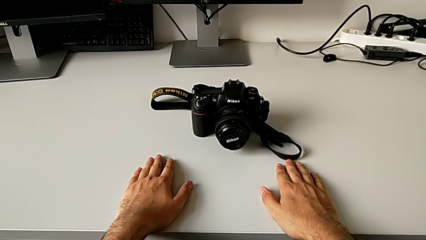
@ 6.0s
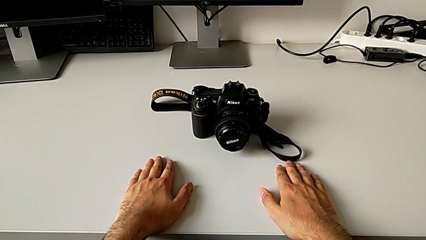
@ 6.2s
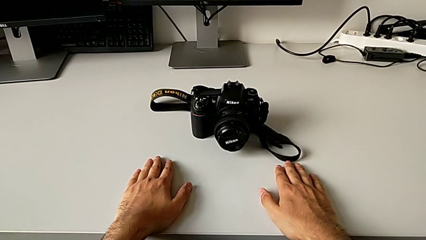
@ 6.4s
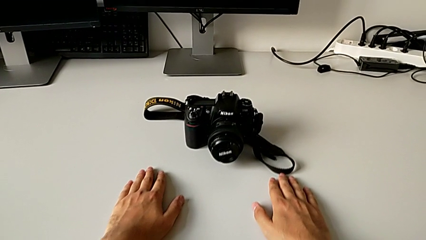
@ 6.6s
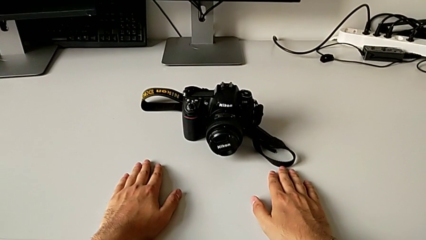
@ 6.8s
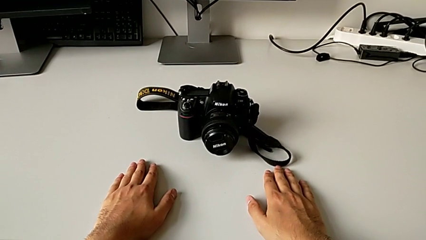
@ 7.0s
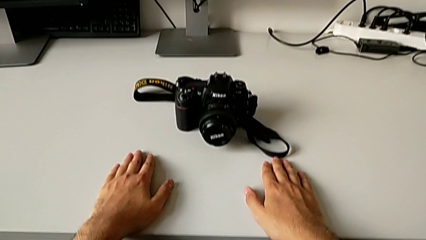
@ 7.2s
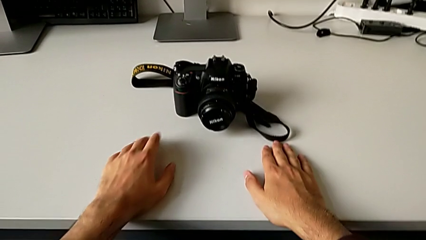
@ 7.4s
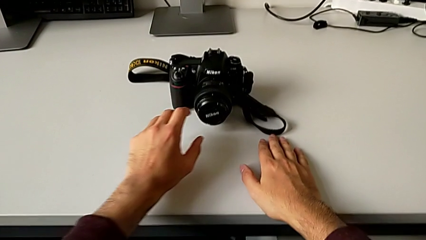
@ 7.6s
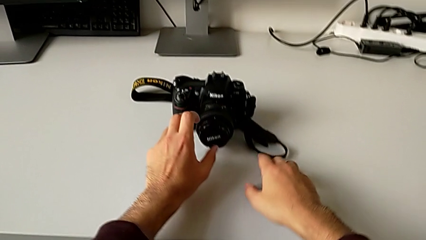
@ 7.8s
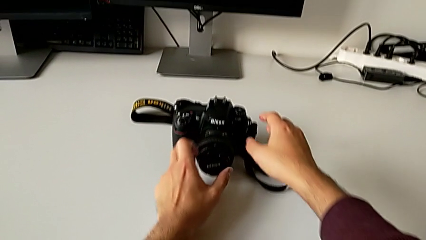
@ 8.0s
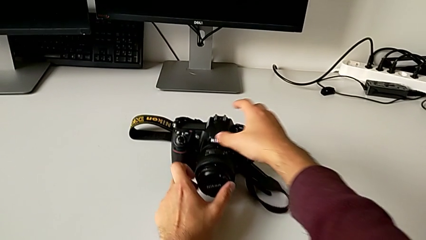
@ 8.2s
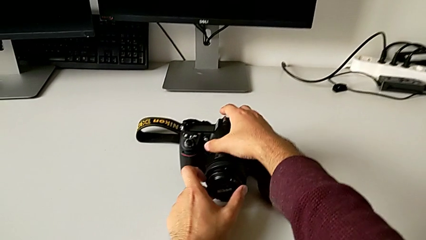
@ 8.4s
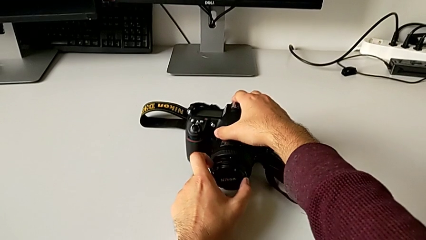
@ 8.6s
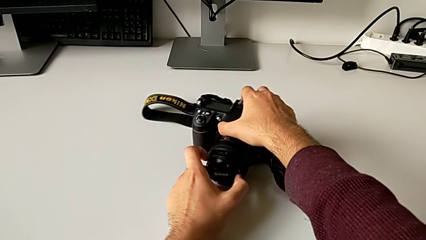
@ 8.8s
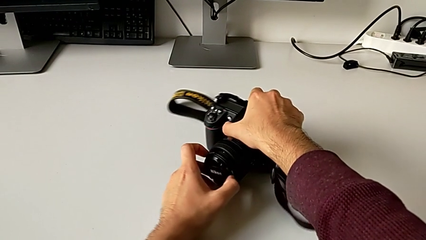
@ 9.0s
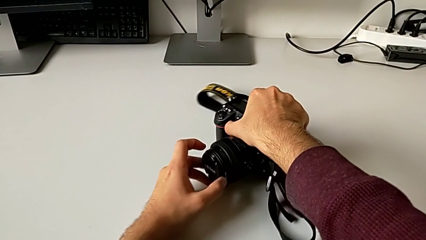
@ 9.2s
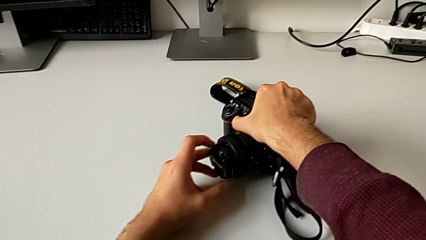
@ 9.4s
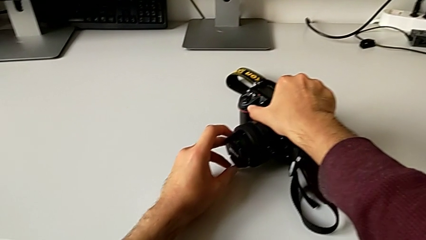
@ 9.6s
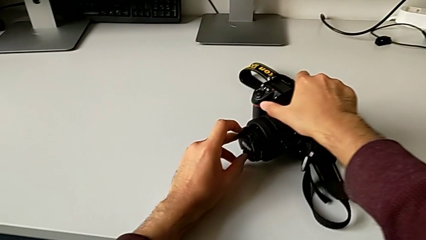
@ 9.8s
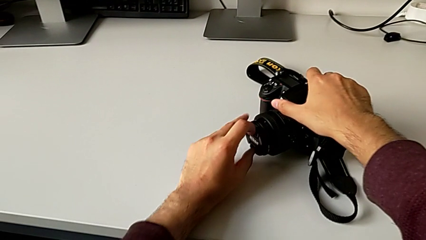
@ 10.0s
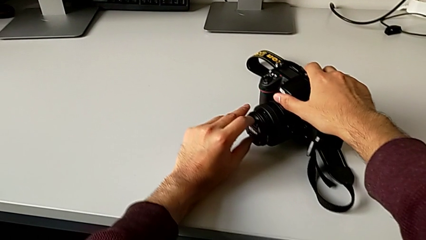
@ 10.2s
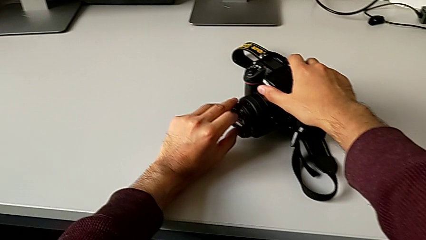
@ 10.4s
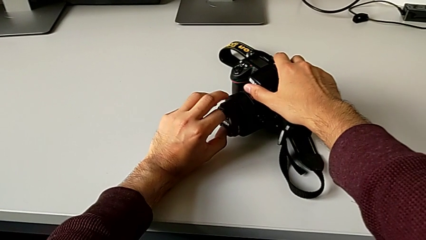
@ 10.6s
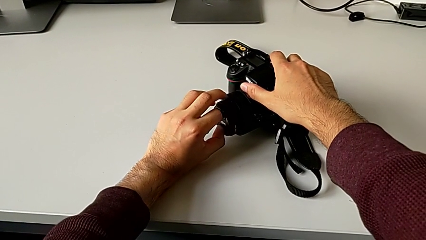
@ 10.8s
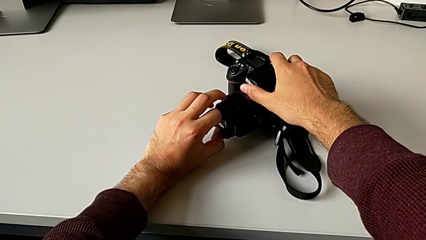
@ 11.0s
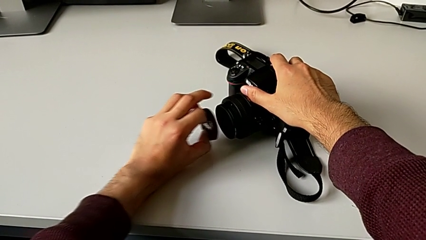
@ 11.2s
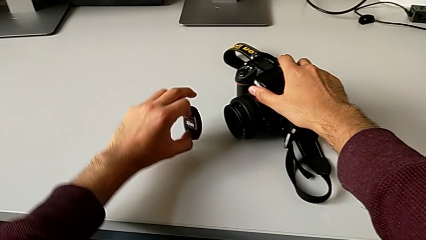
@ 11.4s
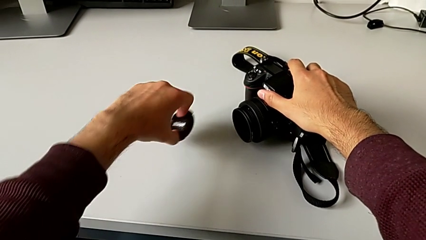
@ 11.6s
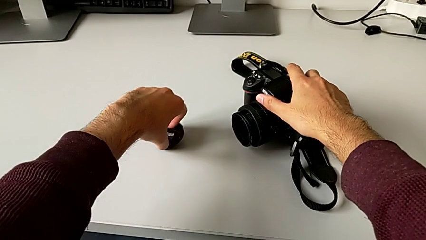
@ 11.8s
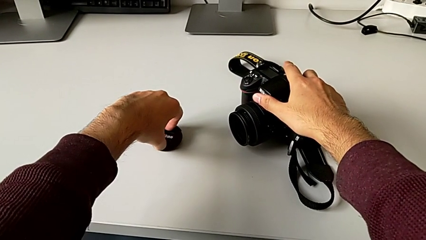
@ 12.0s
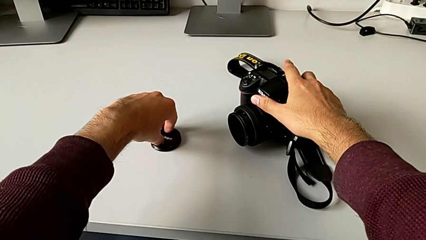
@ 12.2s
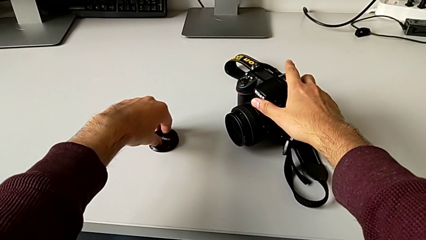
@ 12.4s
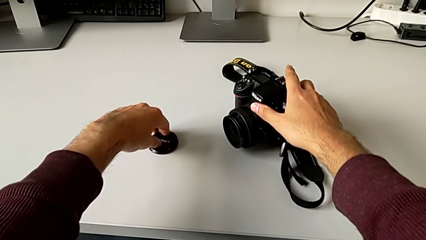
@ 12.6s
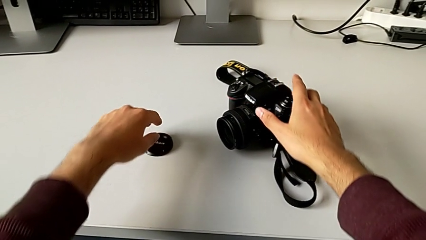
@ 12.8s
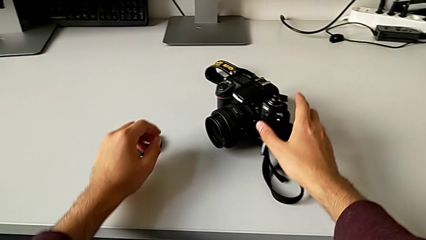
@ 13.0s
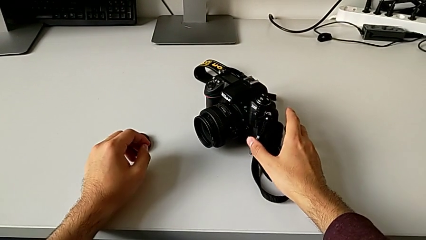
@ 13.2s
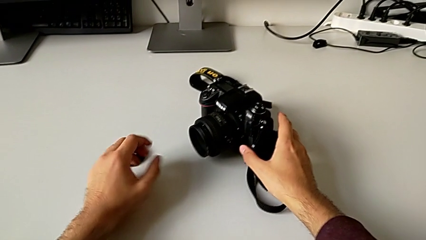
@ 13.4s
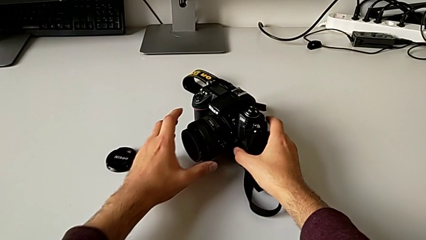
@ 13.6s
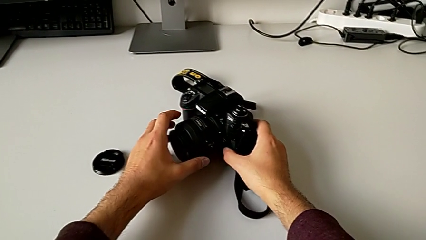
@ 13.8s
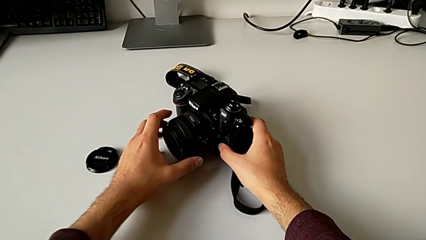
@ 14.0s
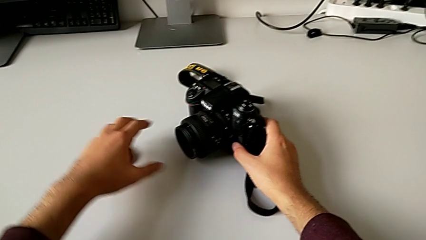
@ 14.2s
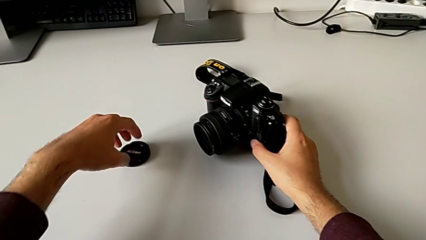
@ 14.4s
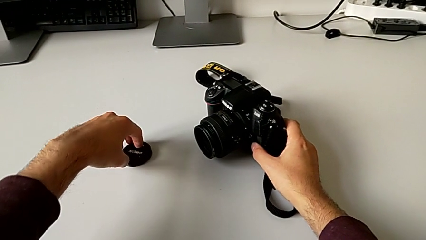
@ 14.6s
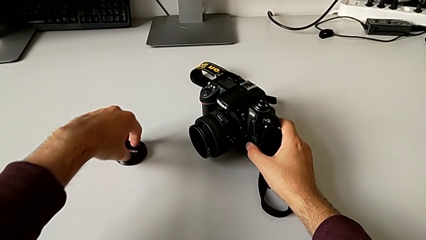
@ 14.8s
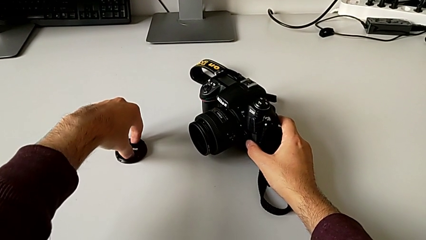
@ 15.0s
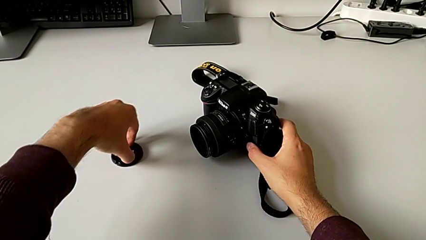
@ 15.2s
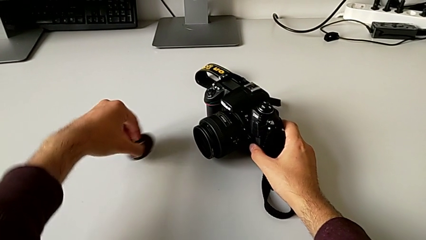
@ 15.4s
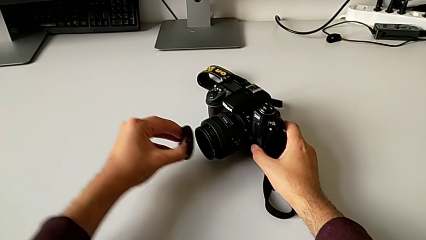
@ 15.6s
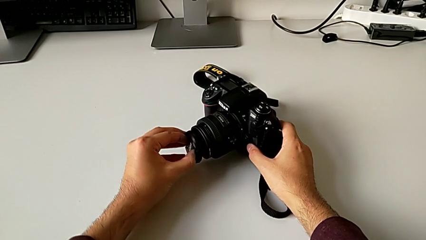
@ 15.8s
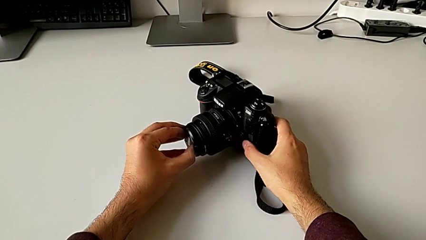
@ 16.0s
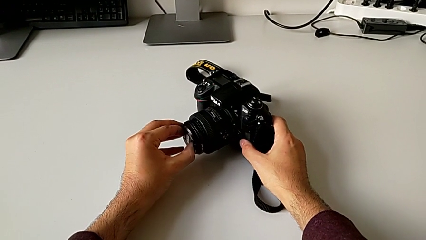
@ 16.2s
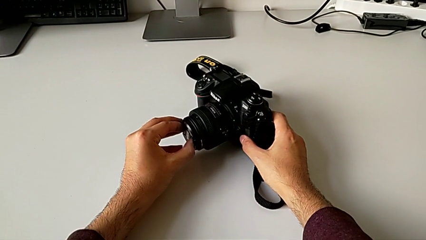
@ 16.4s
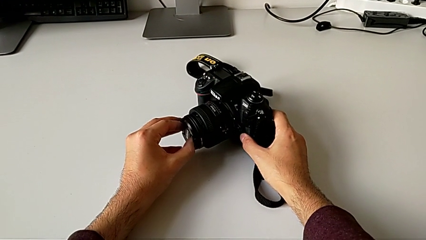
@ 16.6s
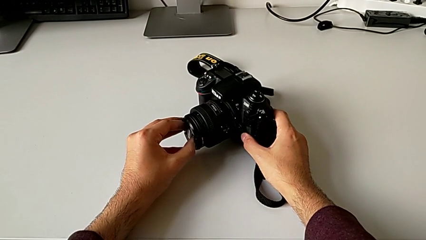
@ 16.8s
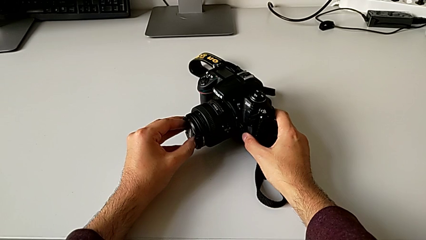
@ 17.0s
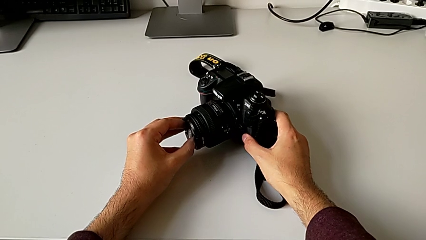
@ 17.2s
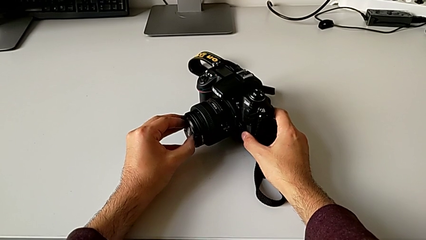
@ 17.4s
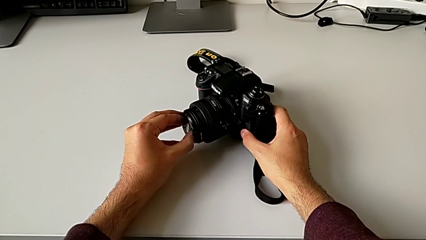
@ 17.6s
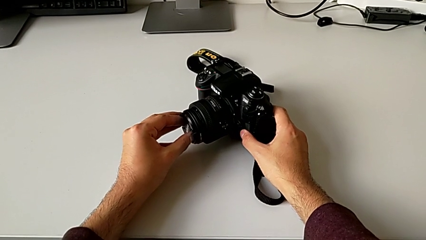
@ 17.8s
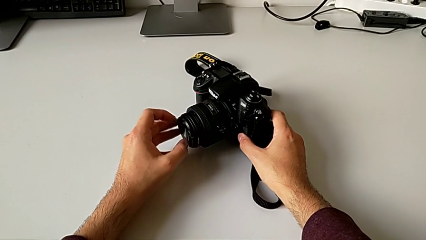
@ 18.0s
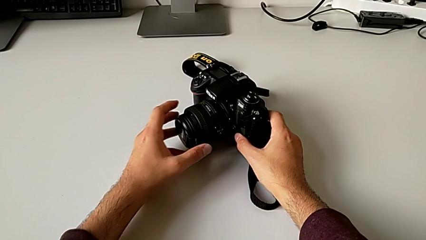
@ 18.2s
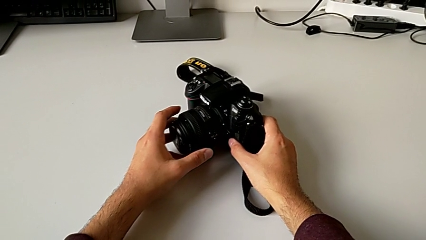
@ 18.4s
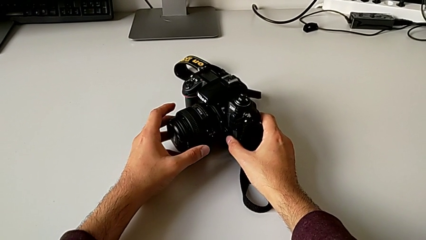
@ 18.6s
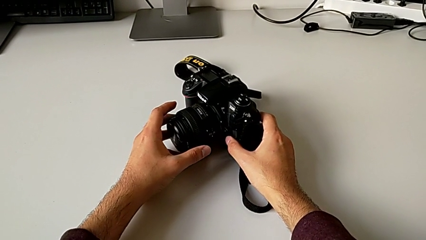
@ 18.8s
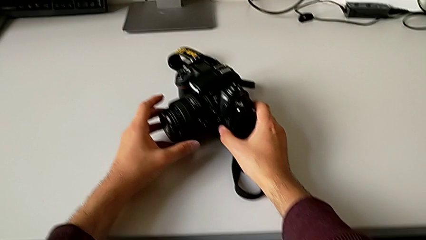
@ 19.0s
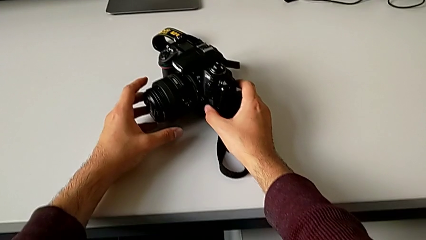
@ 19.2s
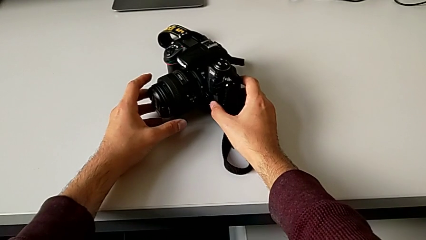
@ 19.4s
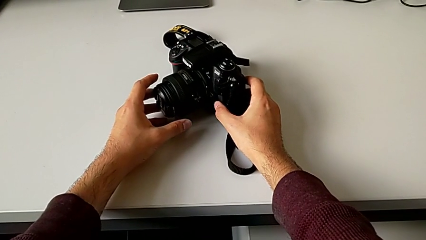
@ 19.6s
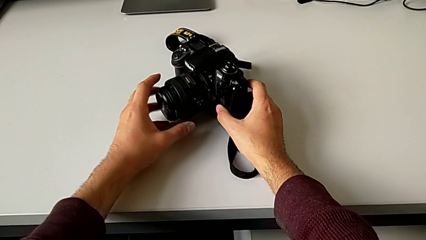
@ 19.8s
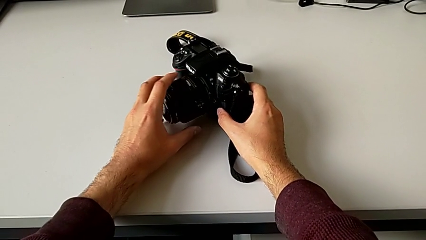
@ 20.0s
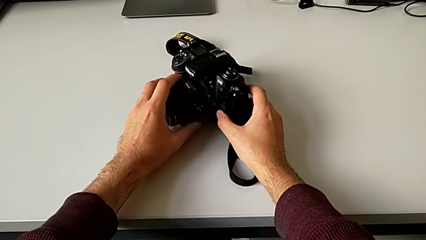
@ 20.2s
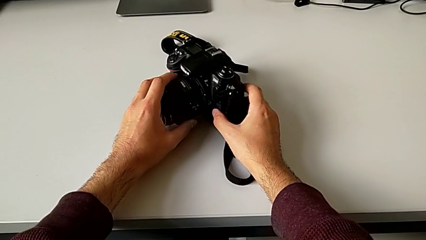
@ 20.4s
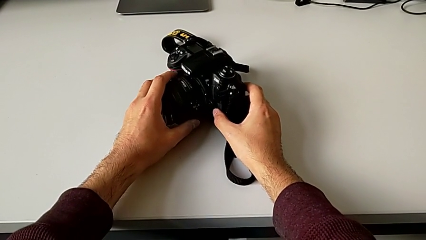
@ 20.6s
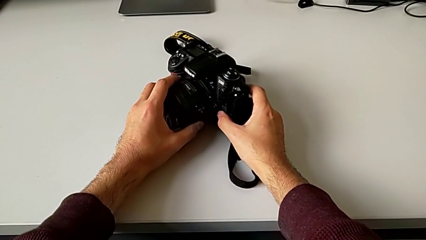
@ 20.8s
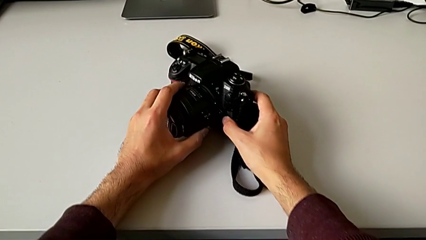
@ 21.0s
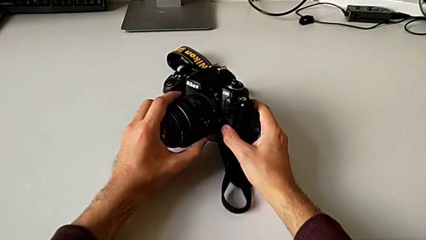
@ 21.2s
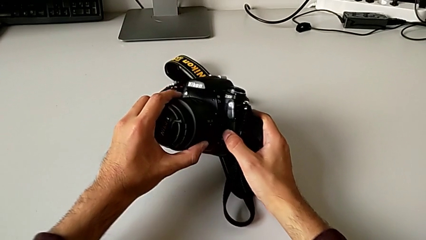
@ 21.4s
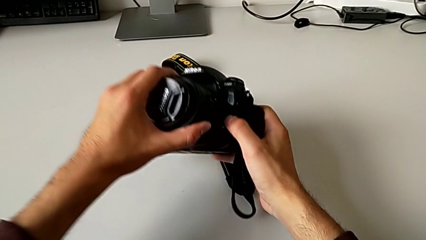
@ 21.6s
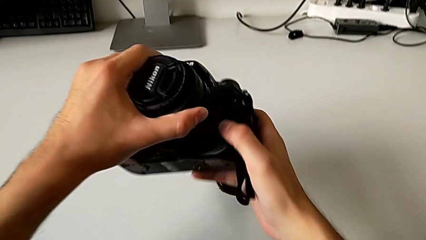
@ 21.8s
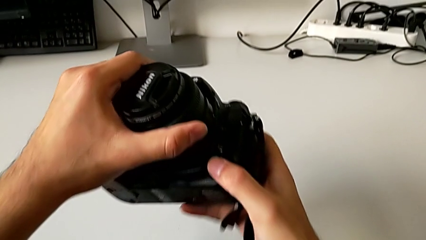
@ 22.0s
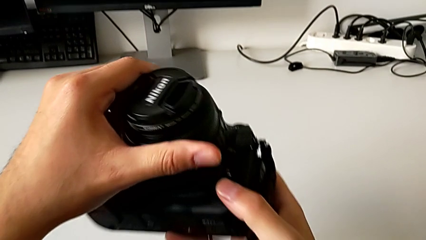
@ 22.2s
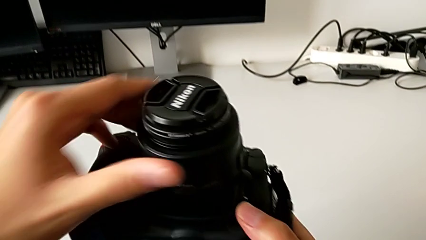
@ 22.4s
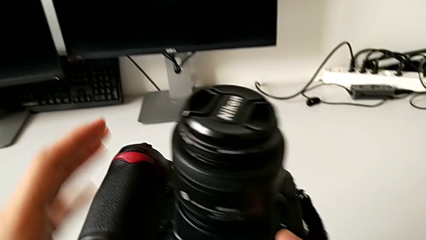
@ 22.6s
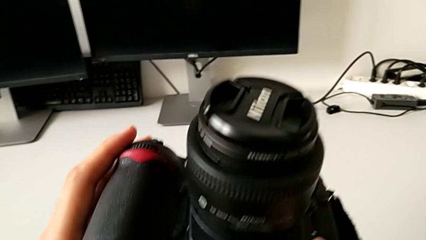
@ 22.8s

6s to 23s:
The camera wearer is detaching the lens. They grab the DSLR, wrongly withdraw and place the lens cover, assemble it and lift the DSLR.
